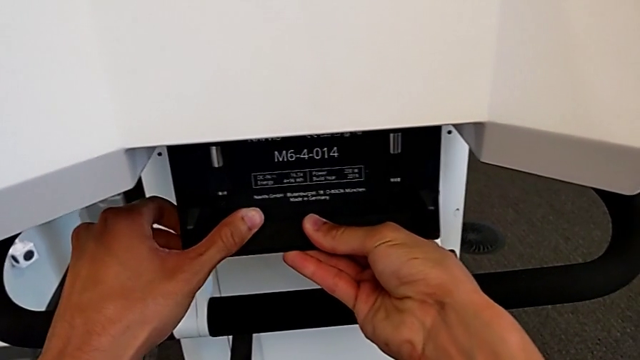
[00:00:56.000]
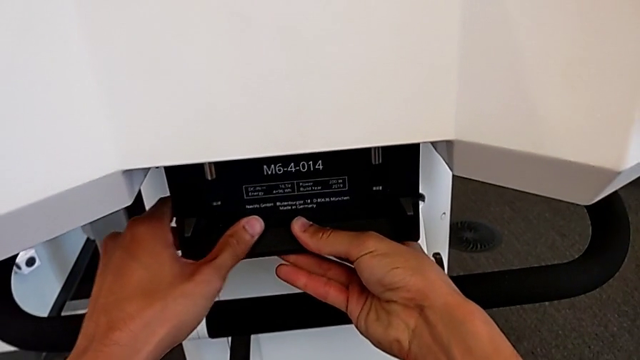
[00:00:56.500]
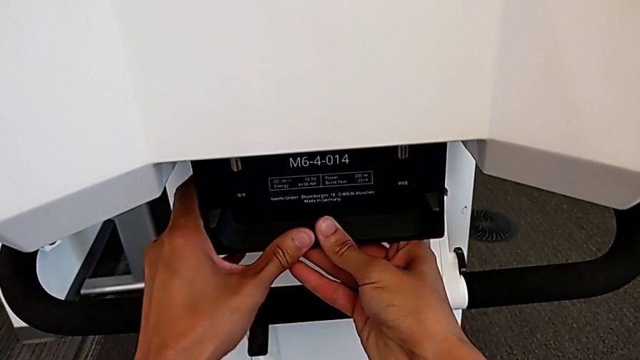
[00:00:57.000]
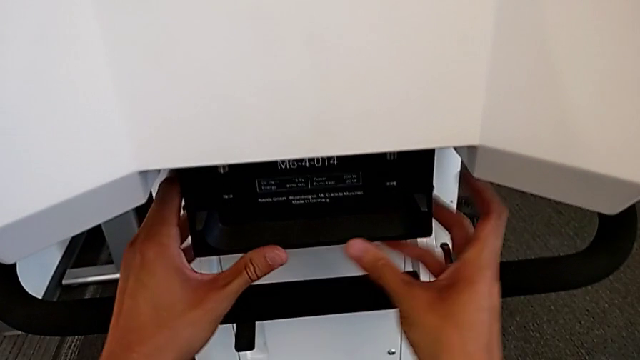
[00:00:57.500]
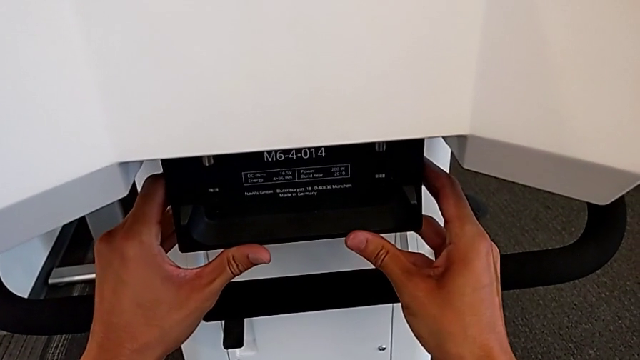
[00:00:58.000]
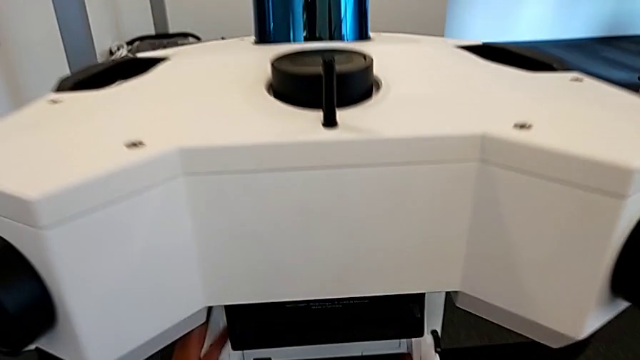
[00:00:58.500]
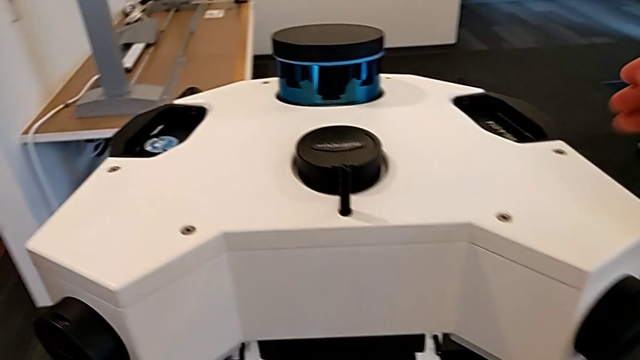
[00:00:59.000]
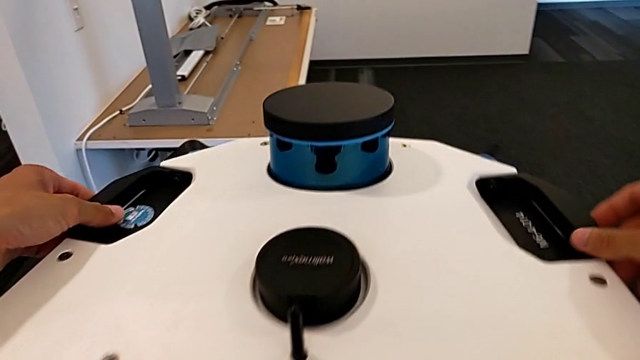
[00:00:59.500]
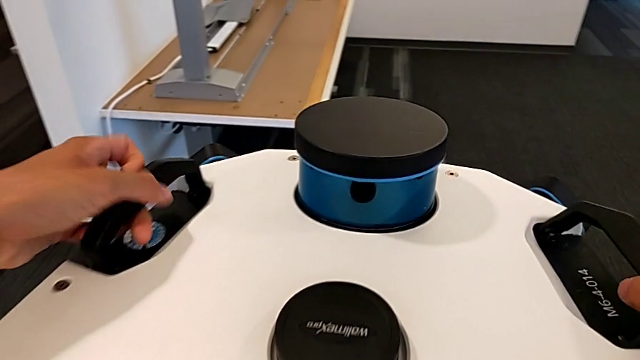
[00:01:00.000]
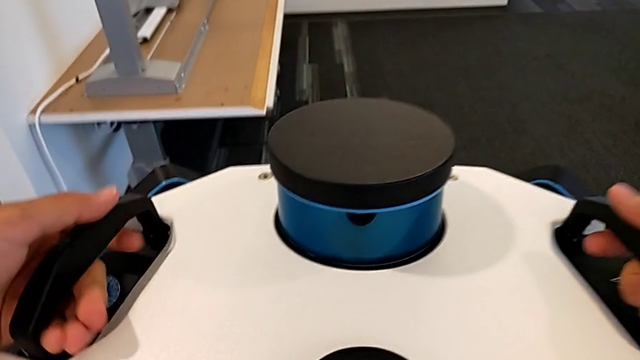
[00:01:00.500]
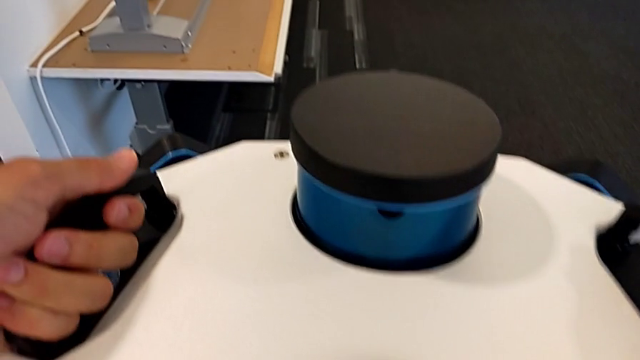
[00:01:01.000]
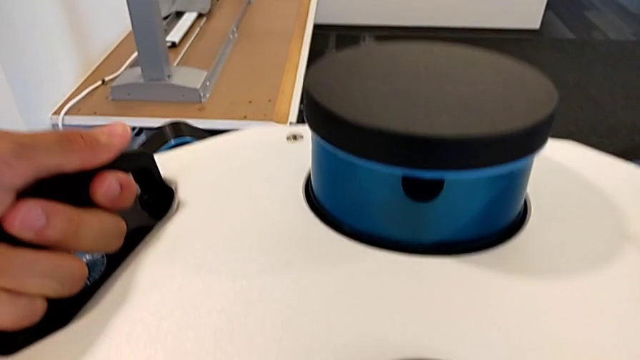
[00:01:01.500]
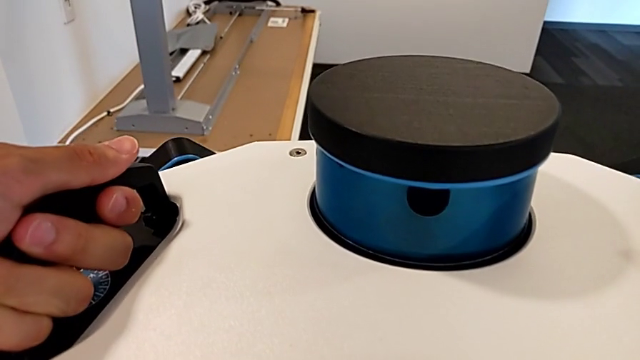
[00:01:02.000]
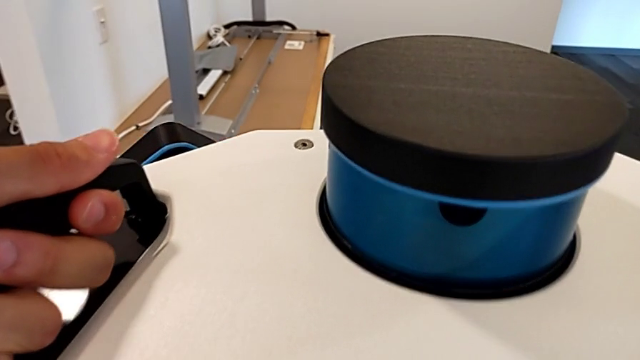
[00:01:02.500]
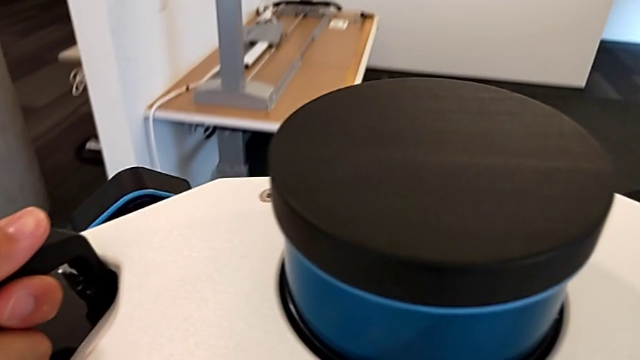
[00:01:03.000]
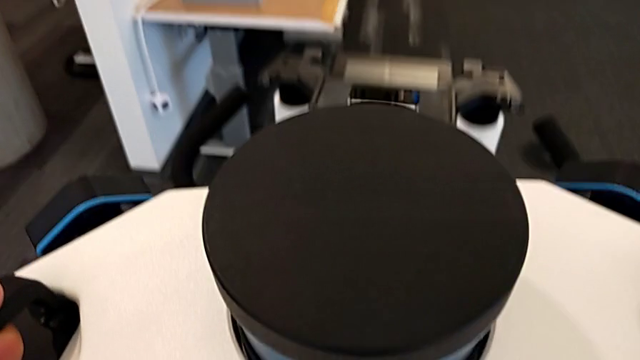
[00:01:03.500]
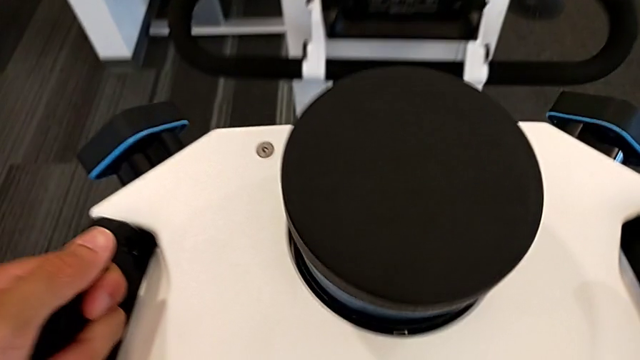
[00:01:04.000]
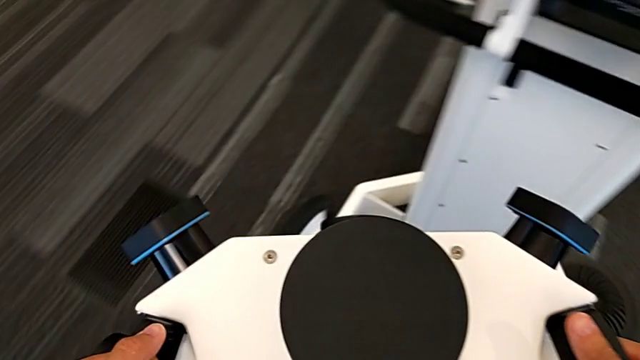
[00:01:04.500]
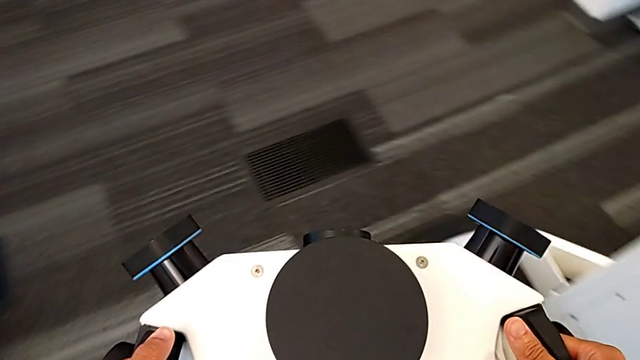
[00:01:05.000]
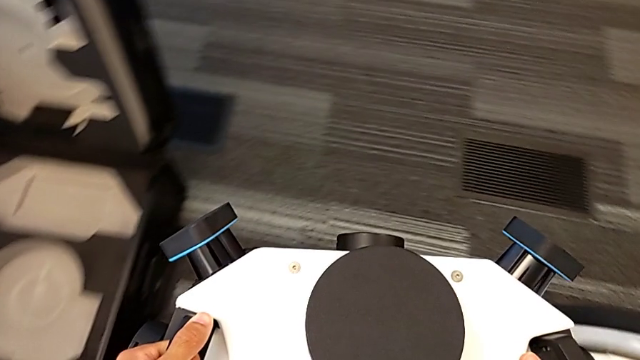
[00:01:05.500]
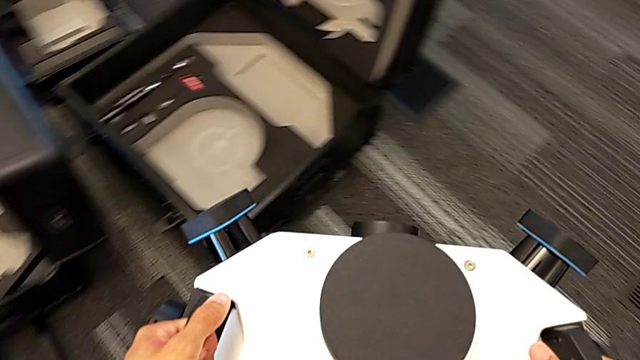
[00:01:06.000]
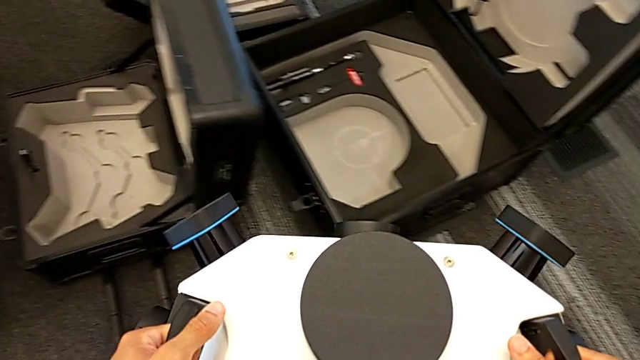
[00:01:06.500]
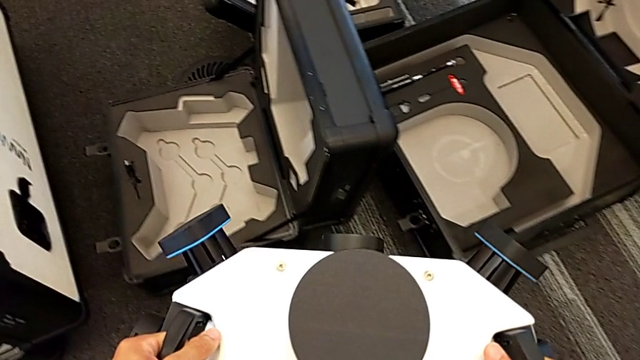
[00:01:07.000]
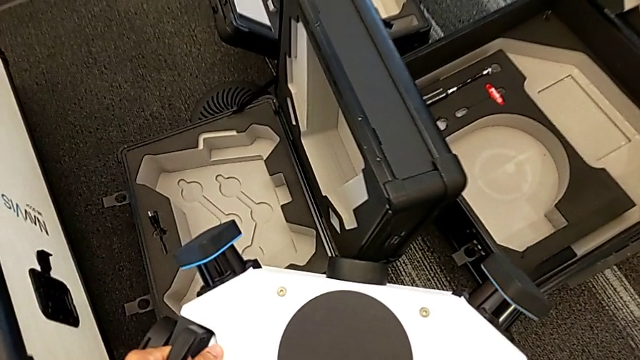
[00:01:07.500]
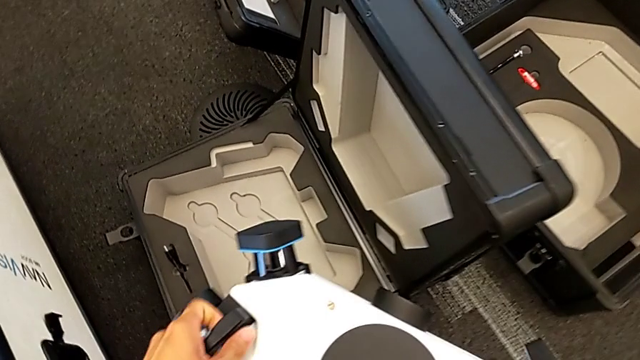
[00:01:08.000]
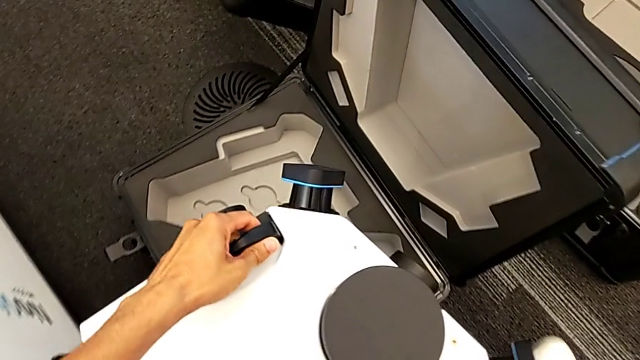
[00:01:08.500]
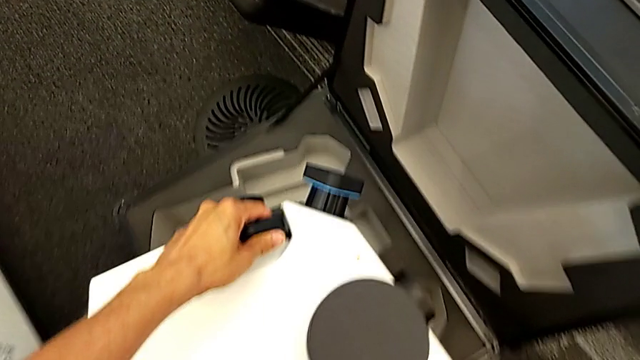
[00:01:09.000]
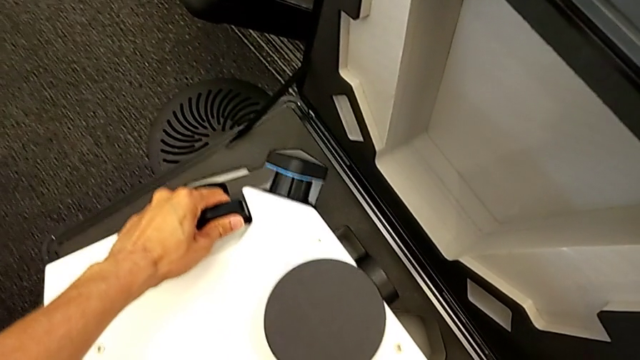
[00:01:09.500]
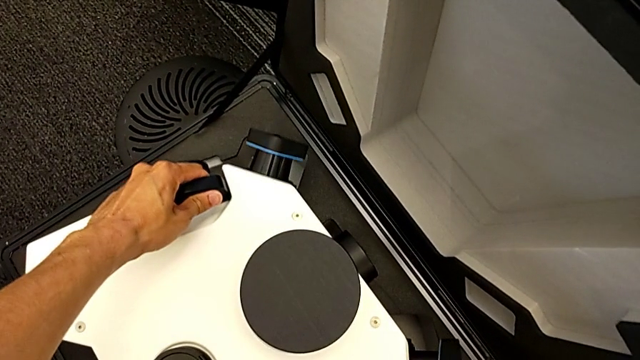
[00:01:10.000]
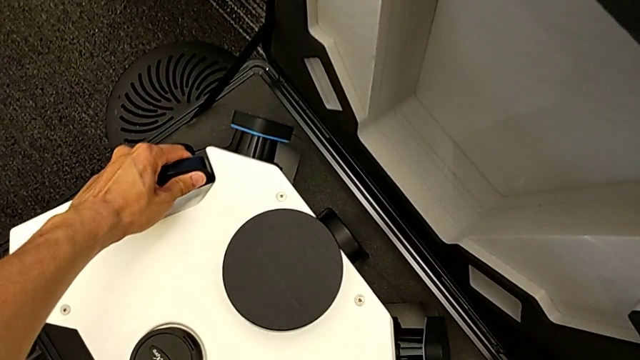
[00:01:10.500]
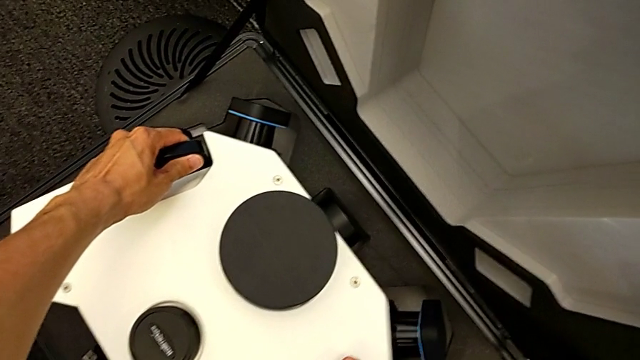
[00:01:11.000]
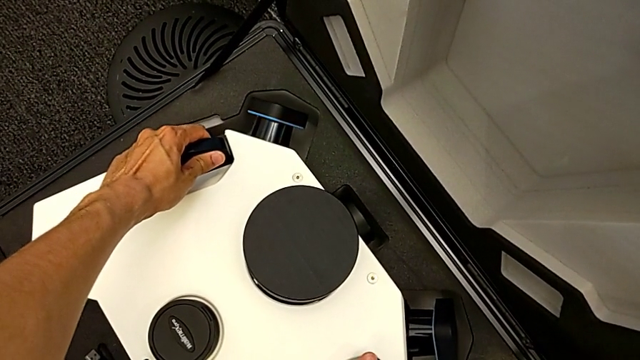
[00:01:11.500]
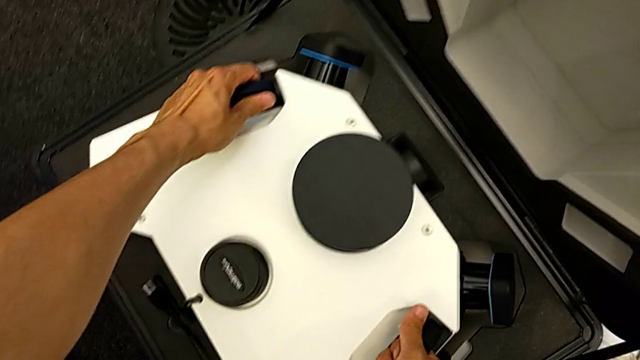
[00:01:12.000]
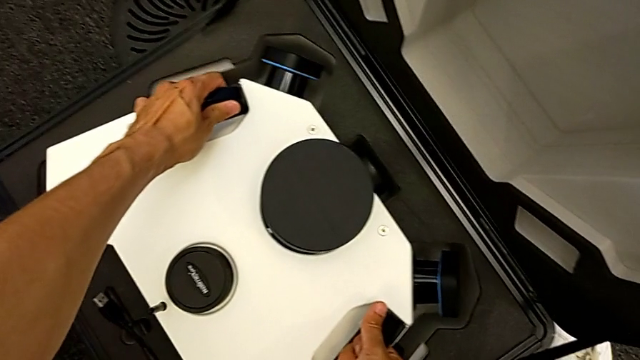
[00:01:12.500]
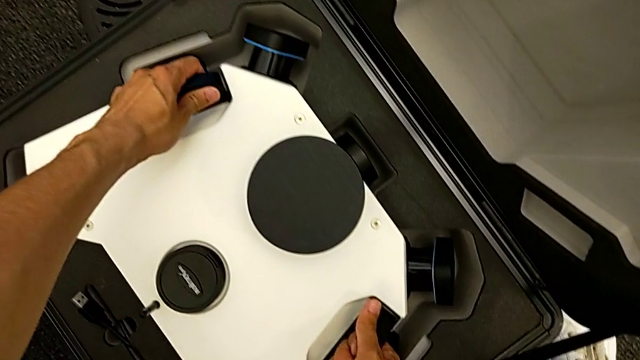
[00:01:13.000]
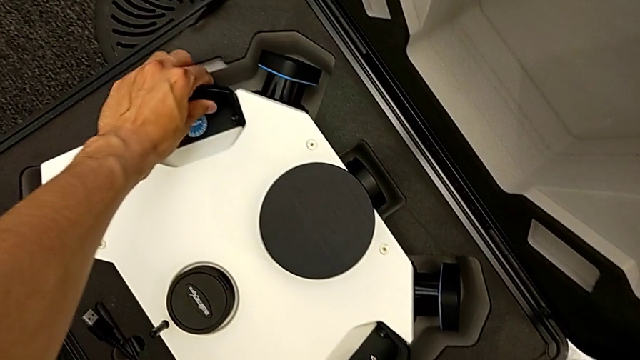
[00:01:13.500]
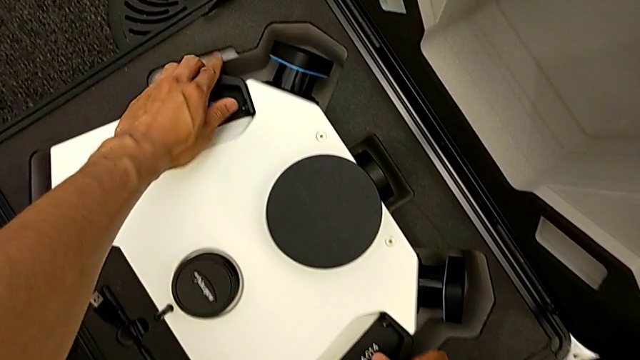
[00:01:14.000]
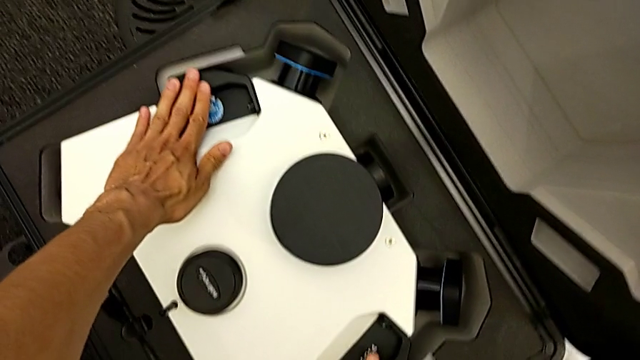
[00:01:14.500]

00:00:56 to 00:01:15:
The camera wearer is detaching the machine's head. They push the lever, grab the handle, lift the M6 head and place it.

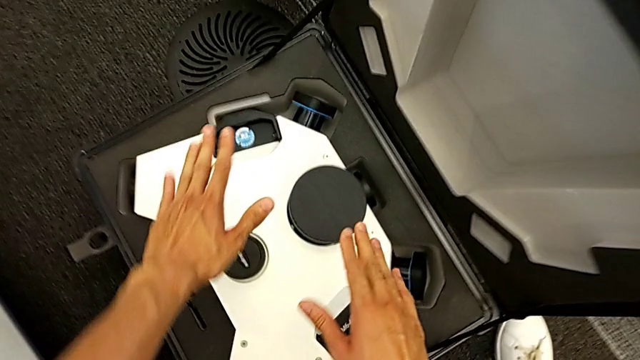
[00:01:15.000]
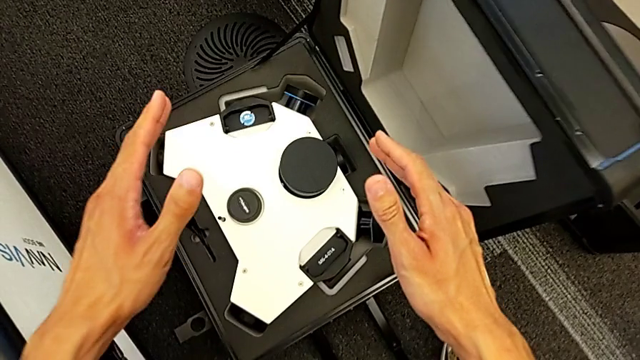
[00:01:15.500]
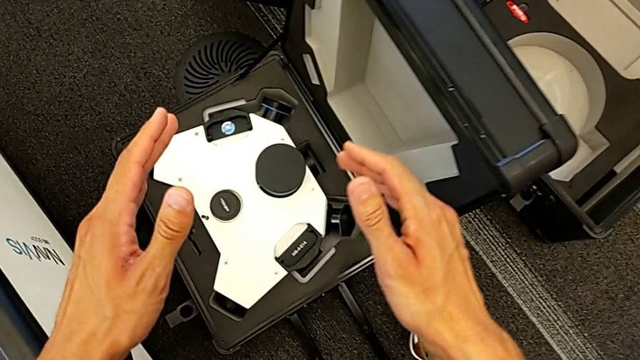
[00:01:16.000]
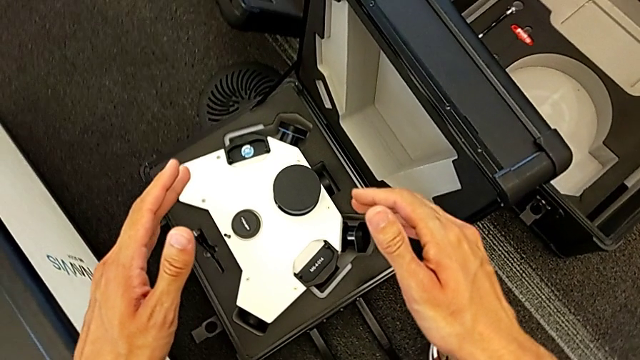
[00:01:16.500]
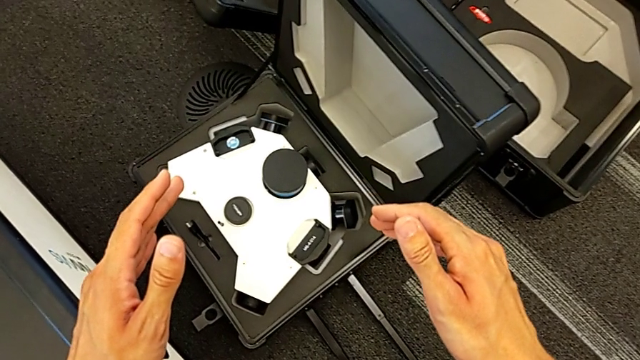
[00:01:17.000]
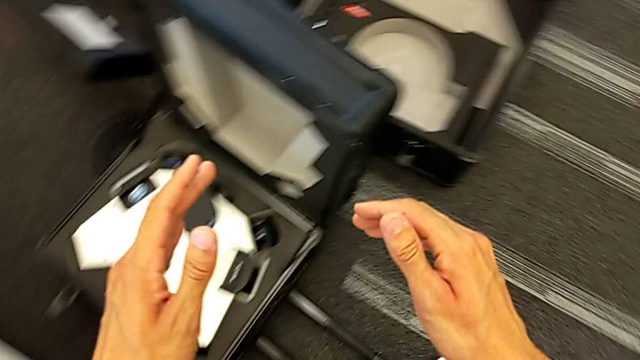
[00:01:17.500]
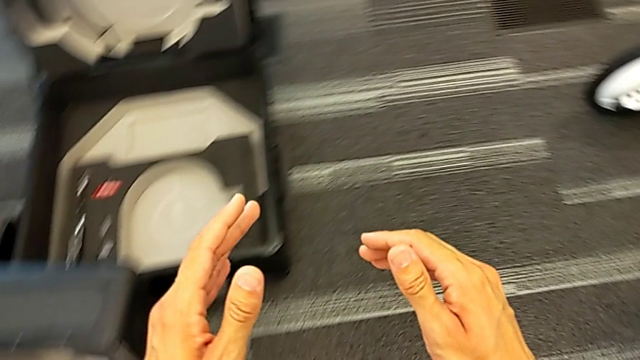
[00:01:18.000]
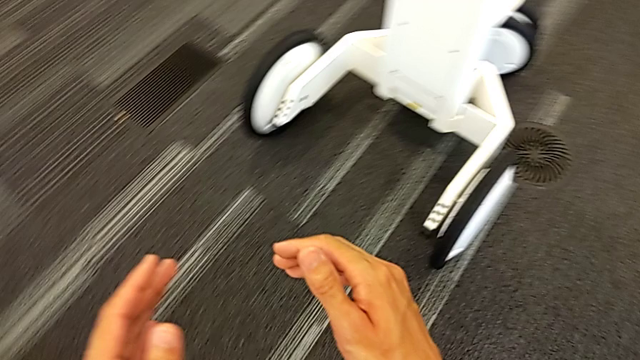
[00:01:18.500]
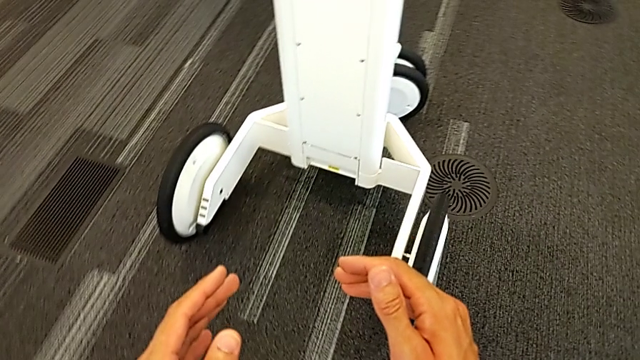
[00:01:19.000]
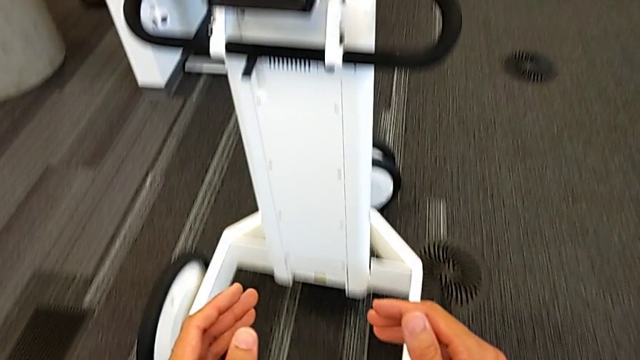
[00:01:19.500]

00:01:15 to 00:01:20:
The camera wearer is unscrewing the handles.
